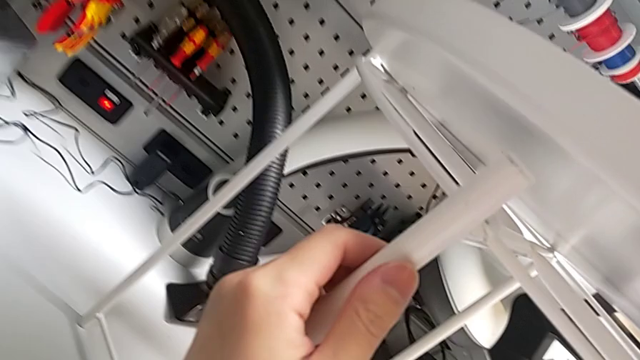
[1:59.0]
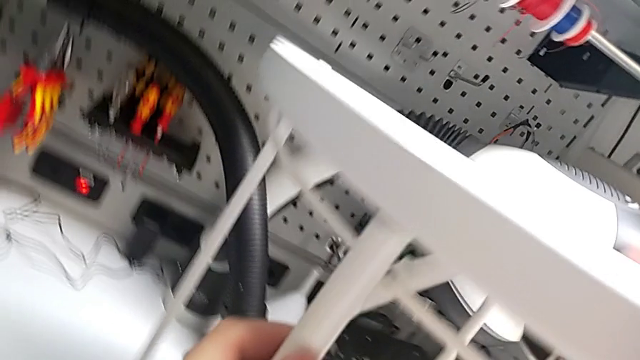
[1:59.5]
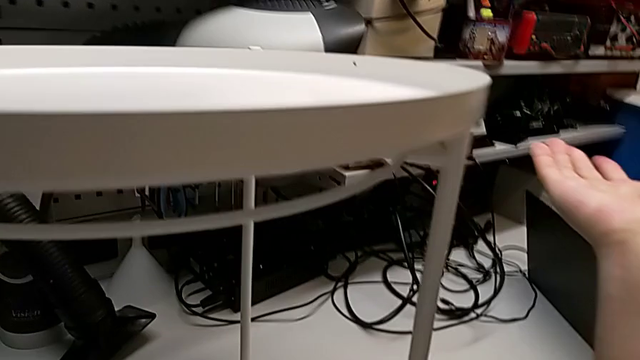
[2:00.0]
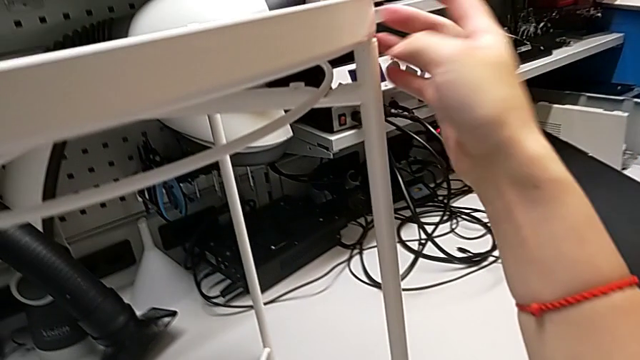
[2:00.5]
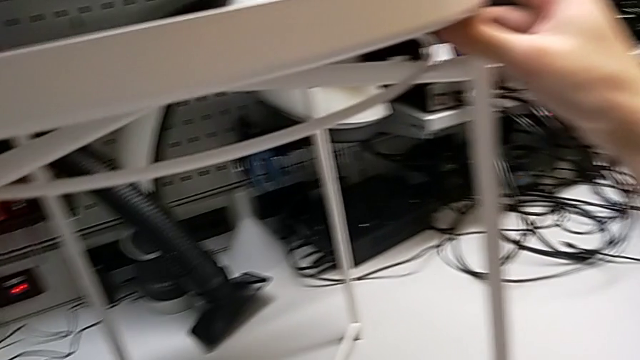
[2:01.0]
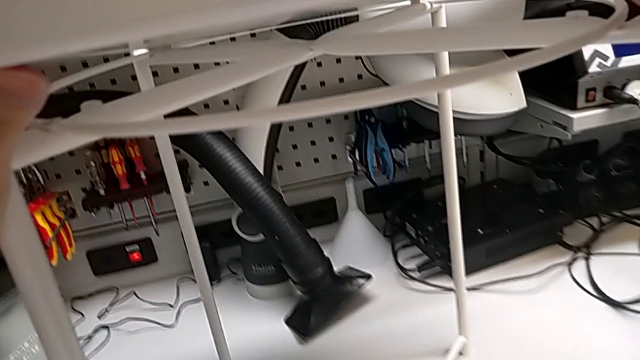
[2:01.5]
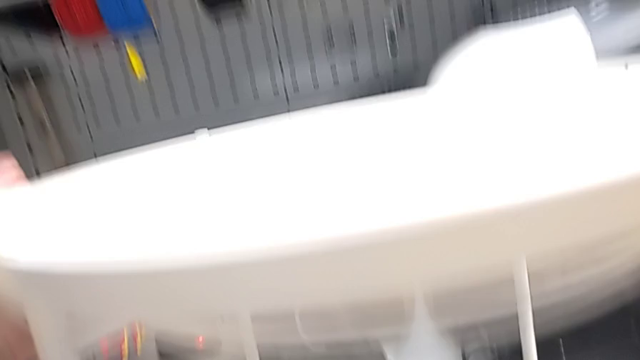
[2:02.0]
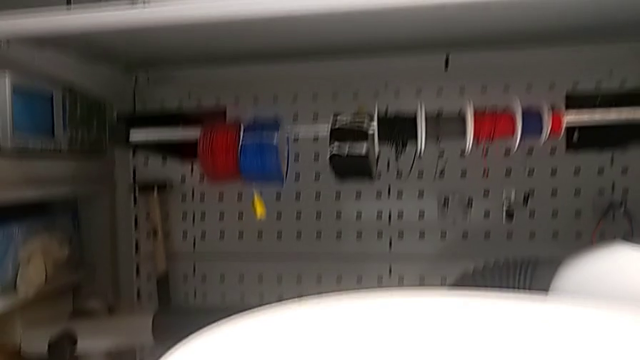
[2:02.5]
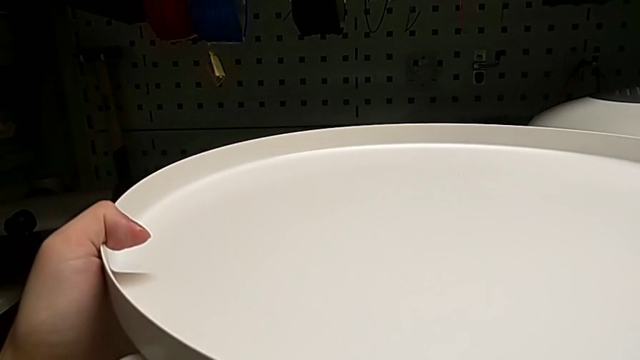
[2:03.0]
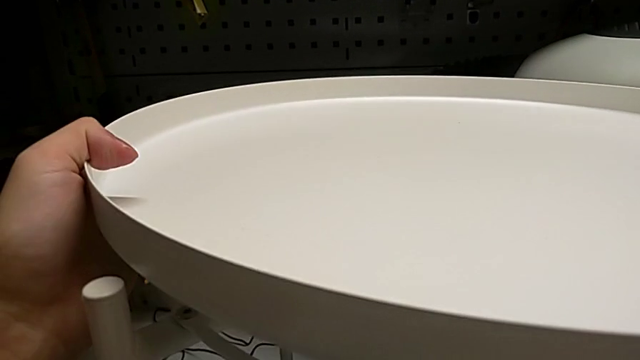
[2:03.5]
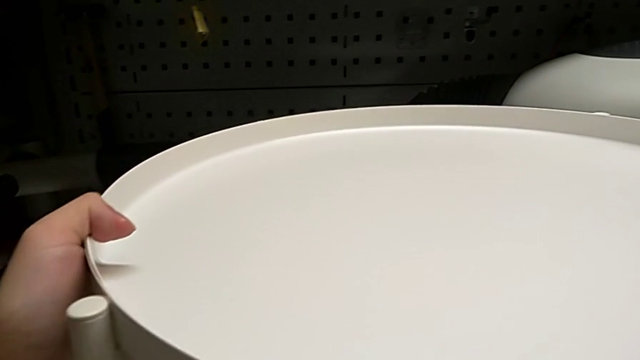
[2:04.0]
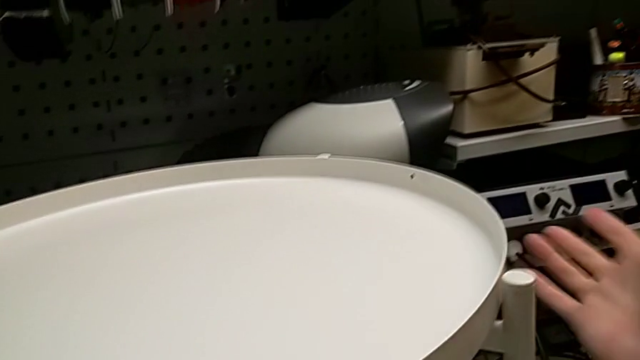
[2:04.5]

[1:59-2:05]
The camera wearer is placing the tray. They align the tray, inspect it, align it and place it.
